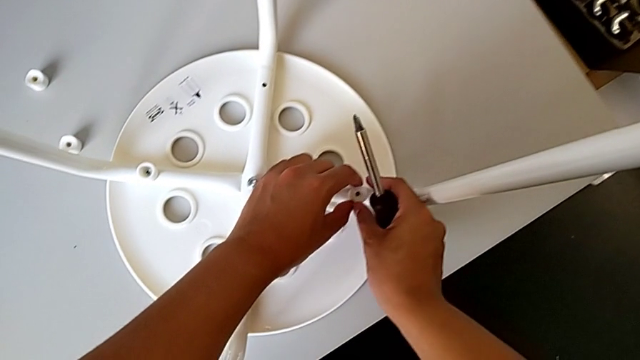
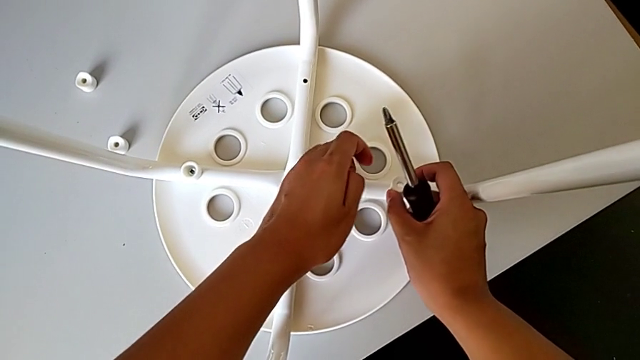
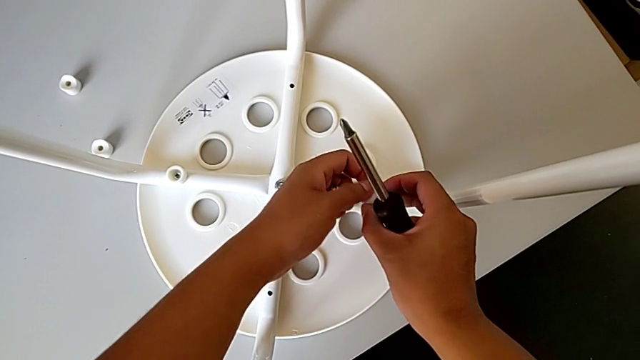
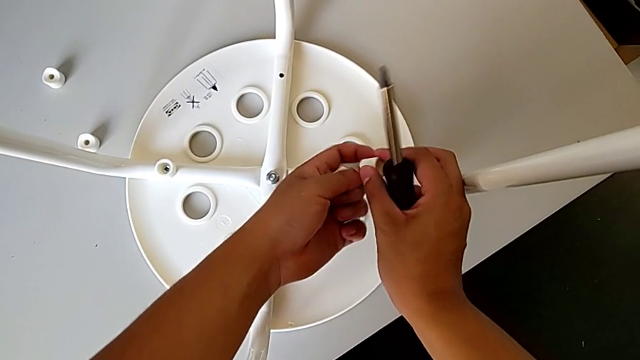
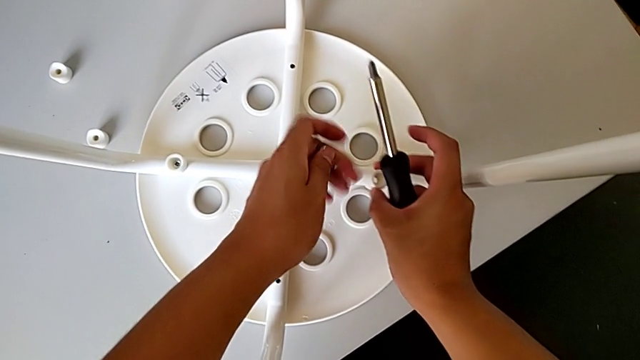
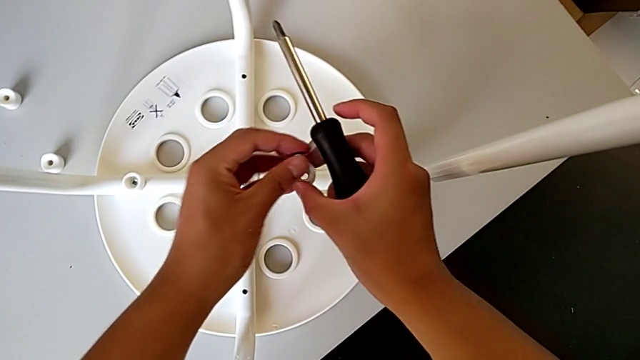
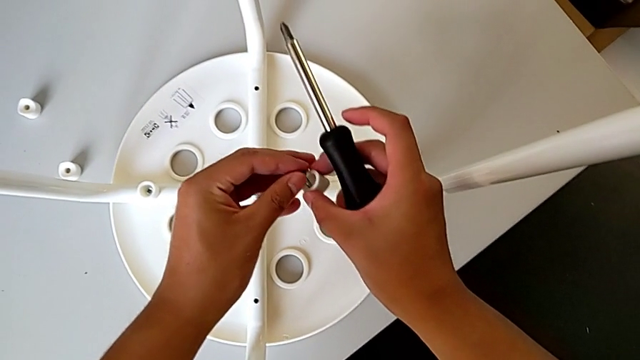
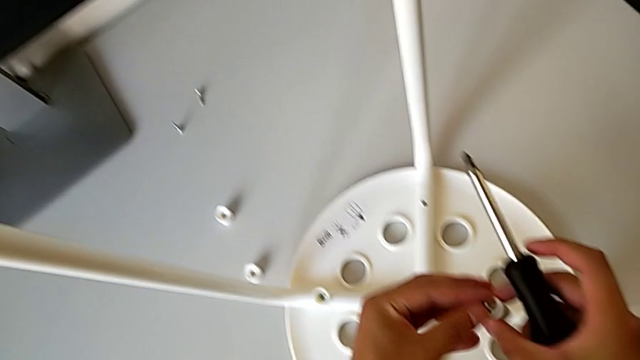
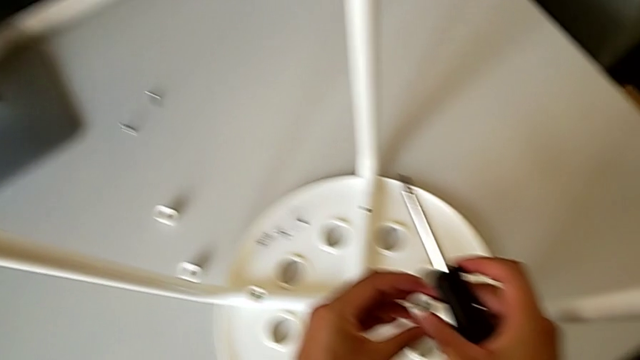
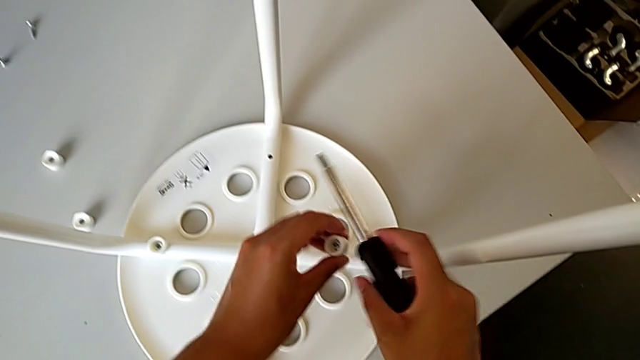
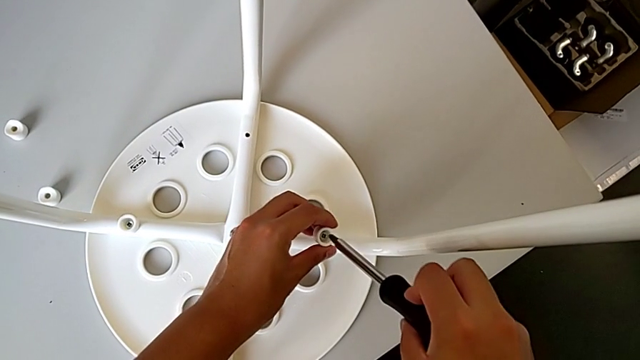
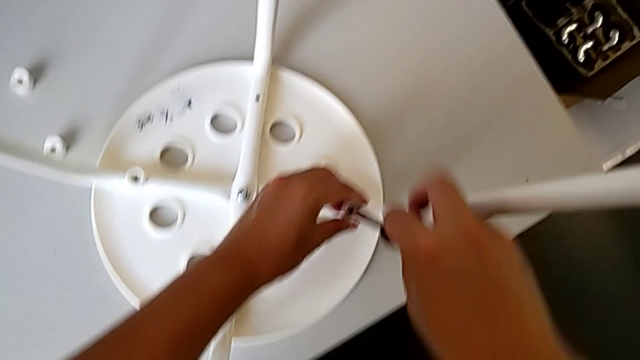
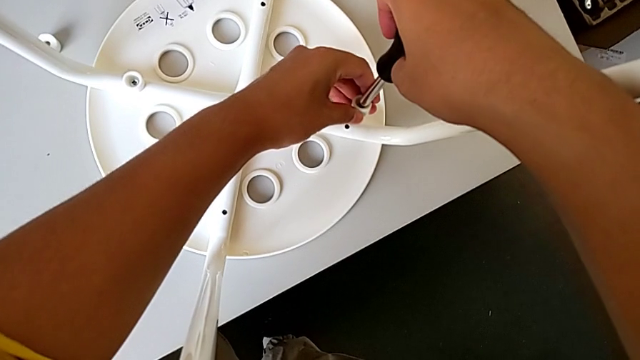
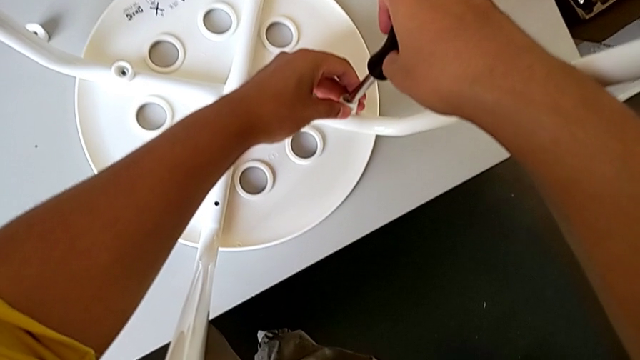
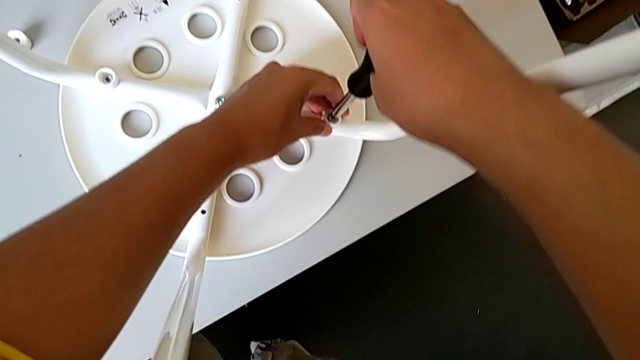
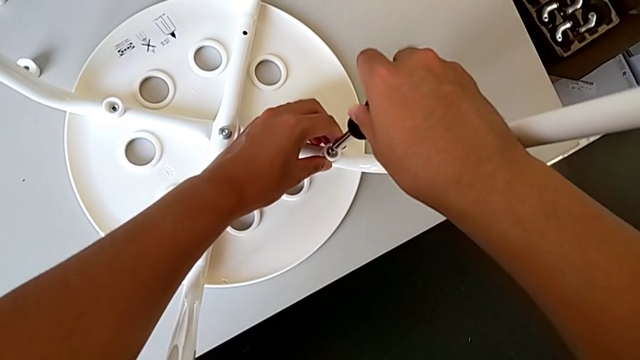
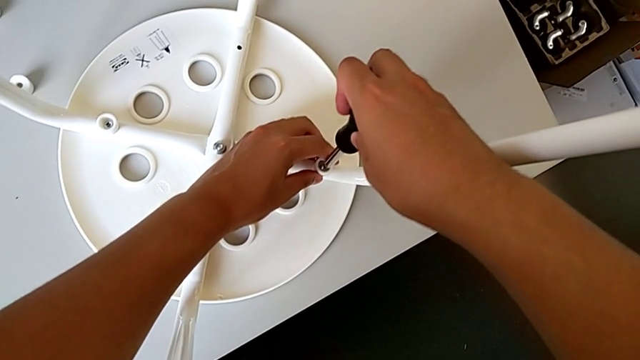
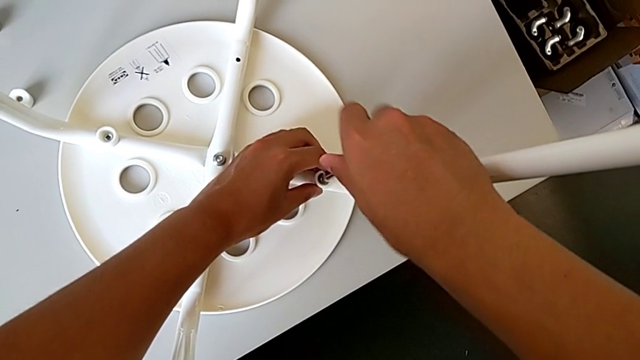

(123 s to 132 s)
The camera wearer is assembling the chair seat. They rotate the washer, insert the second screw, insert the screwdriver and begin to screw the second screw.

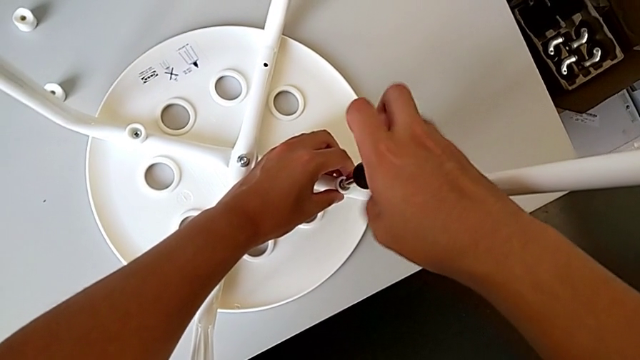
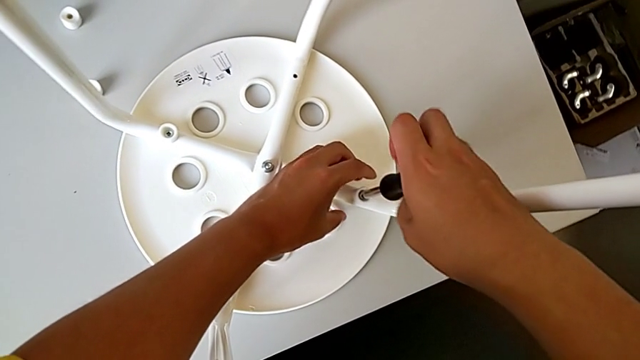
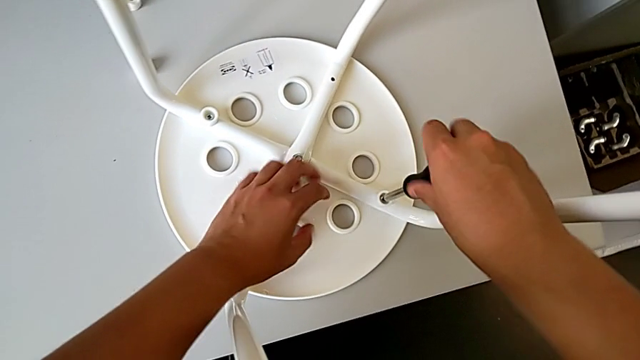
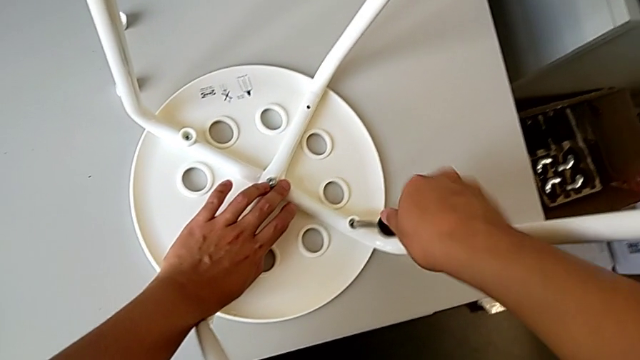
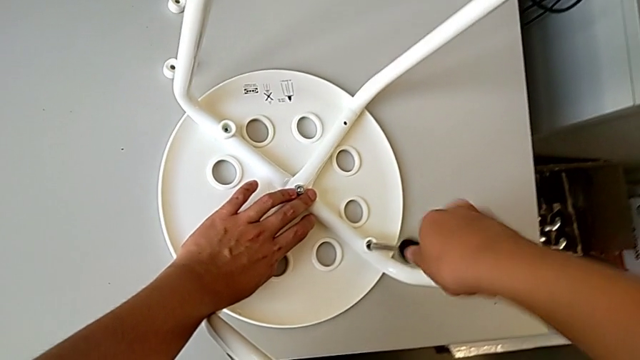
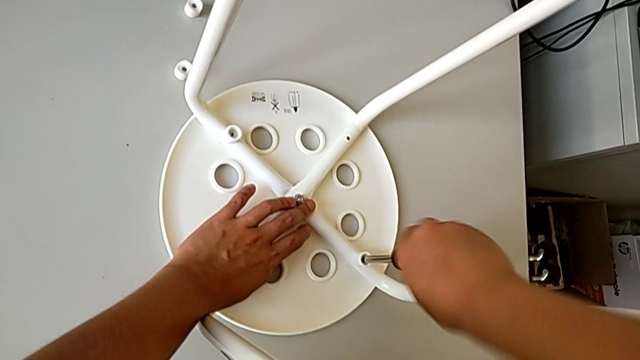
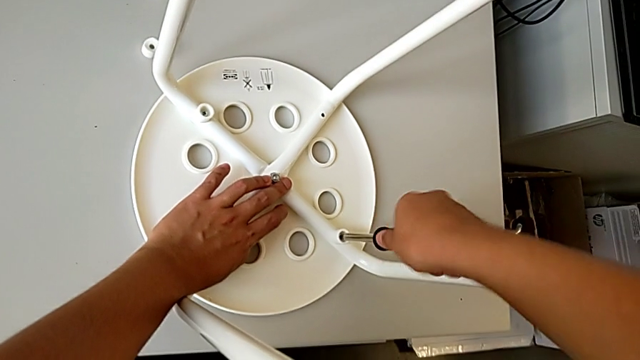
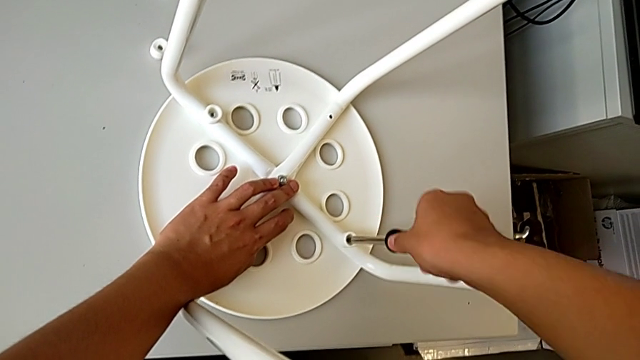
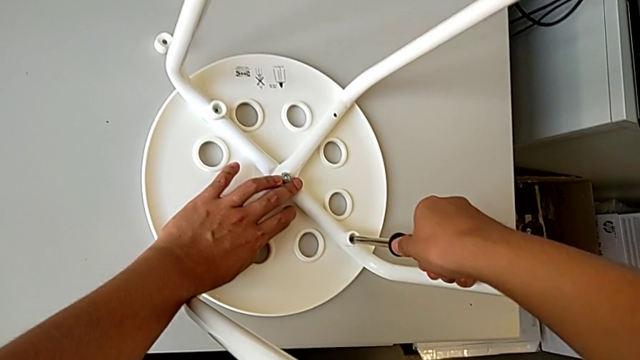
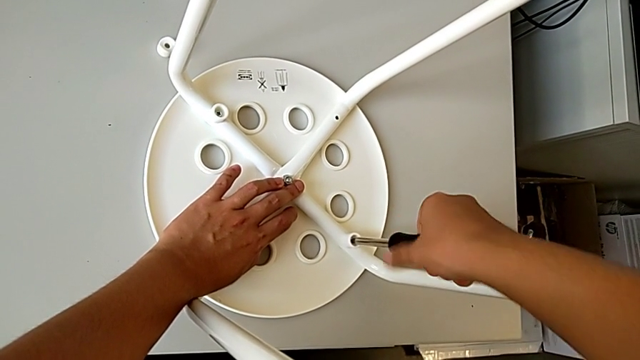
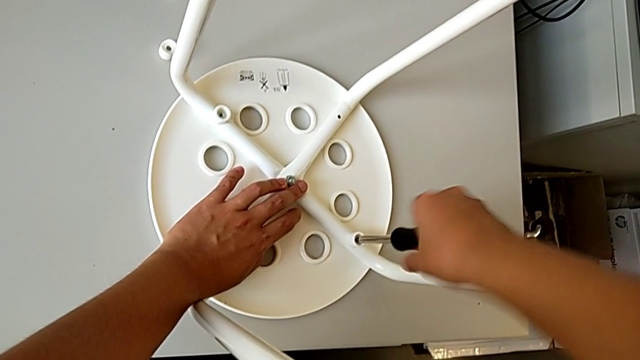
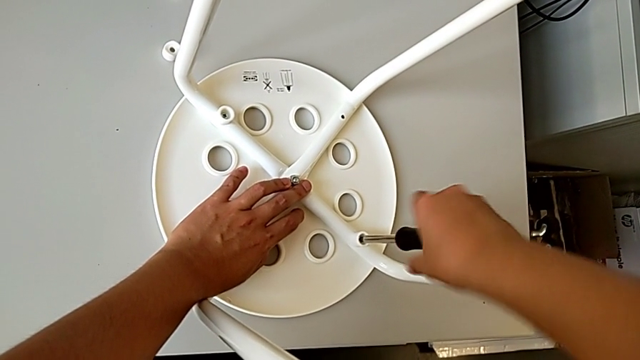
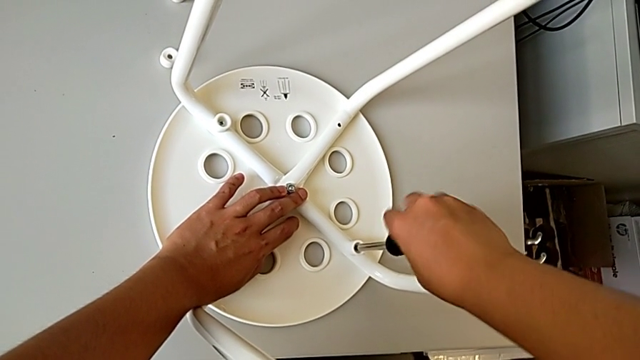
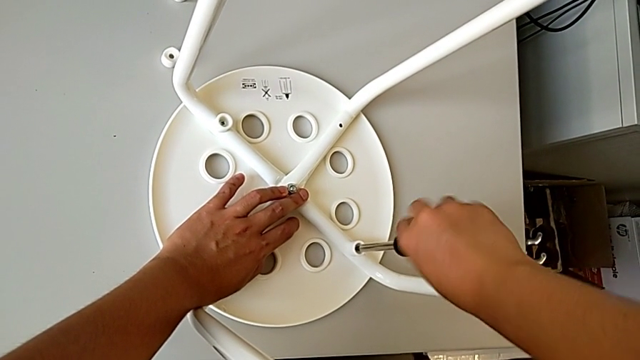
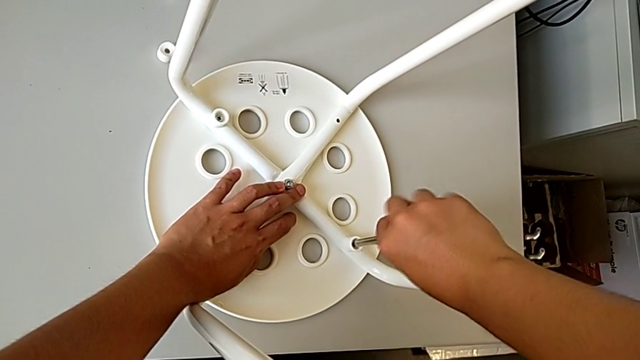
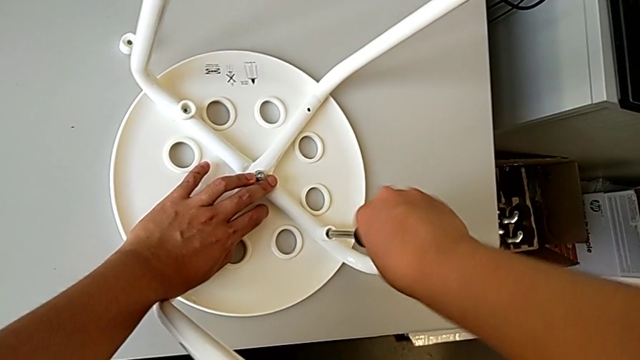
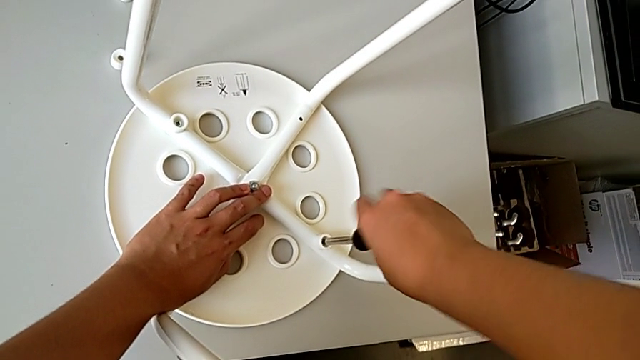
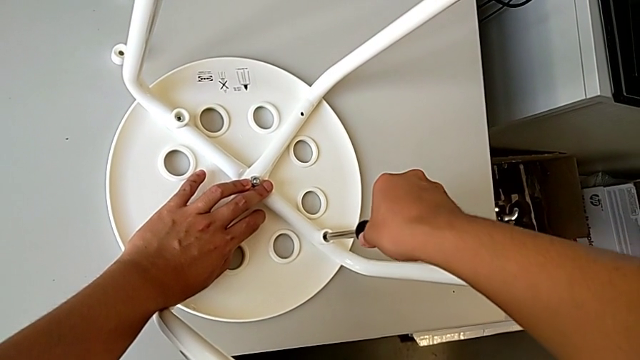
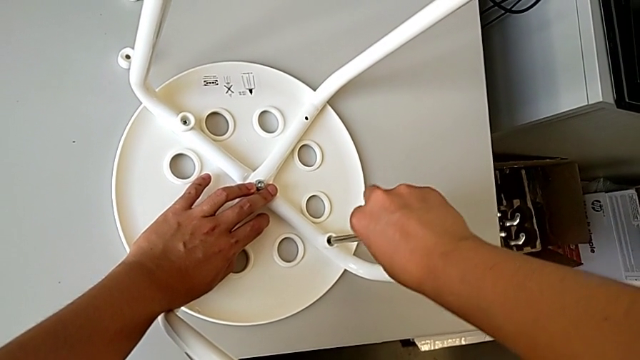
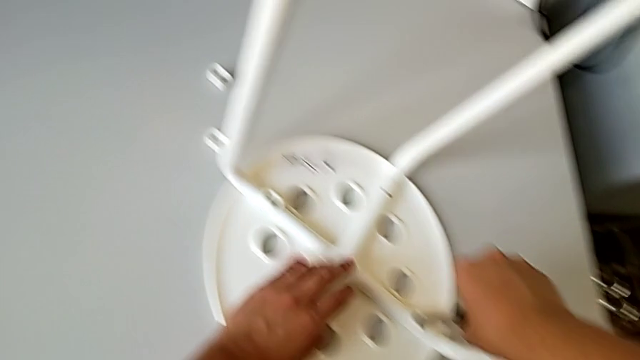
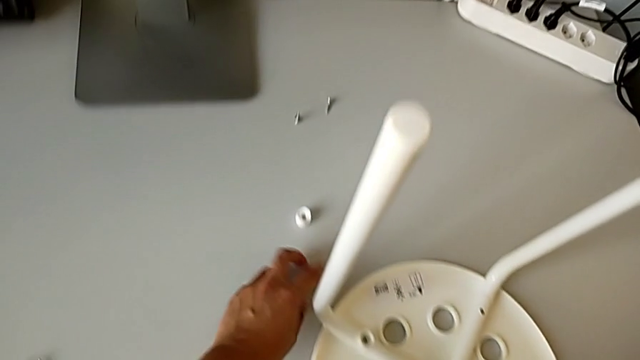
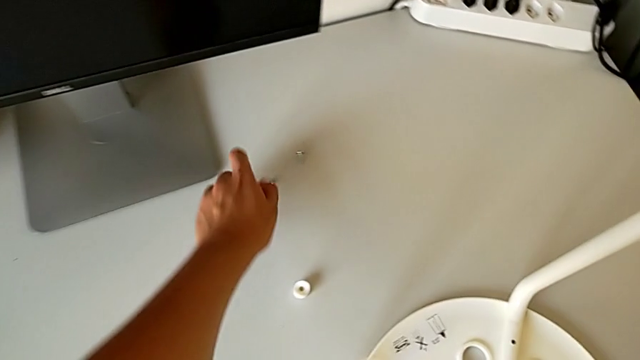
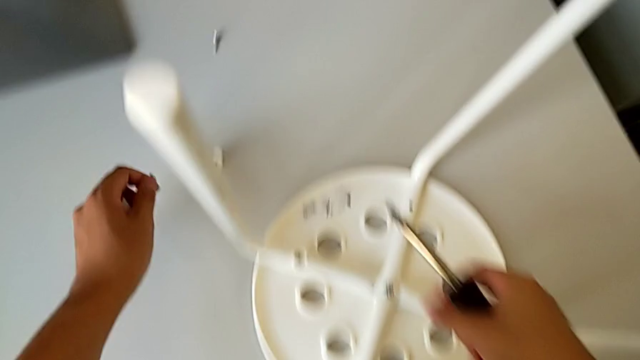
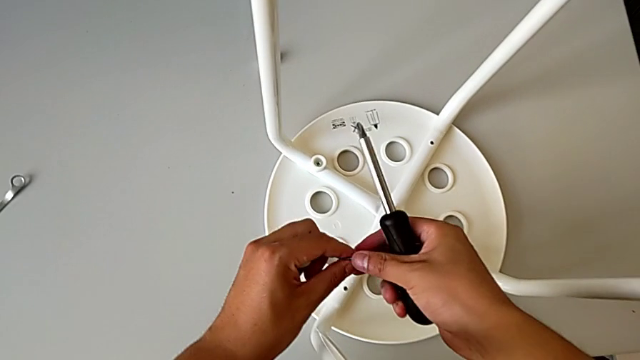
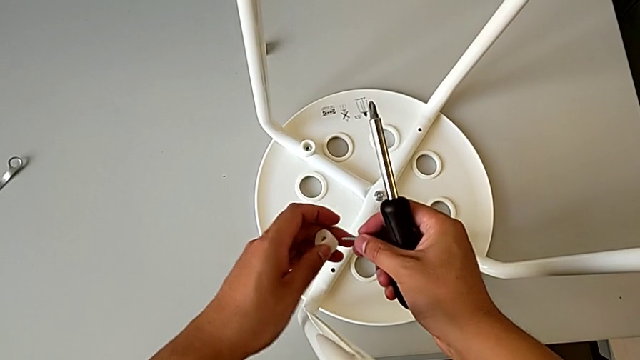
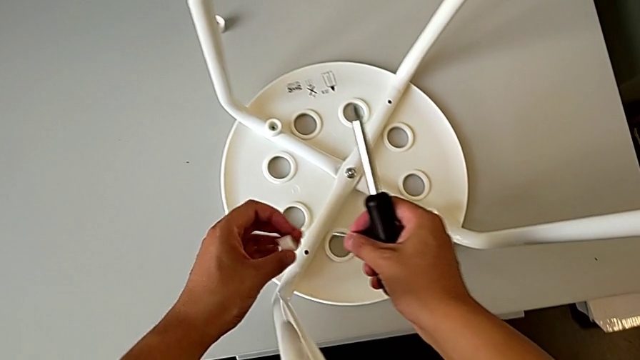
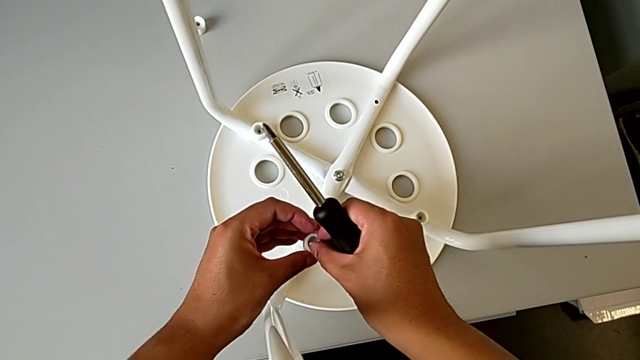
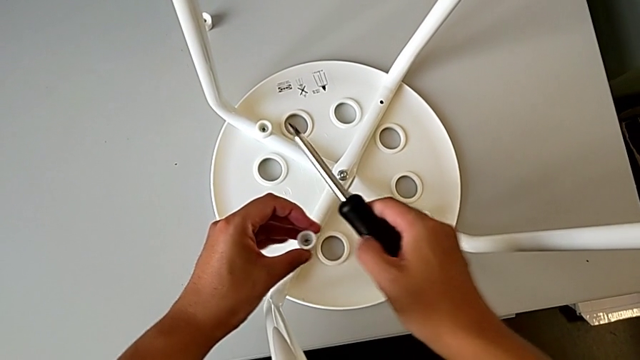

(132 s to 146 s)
The camera wearer is assembling the chair seat. They keep screwing the second screw, grab the third washer, grab the third screw and assemble it.
